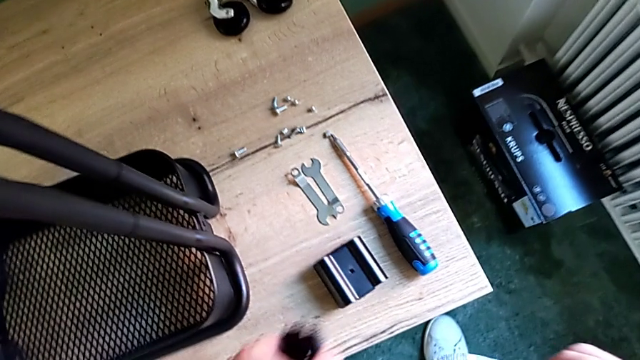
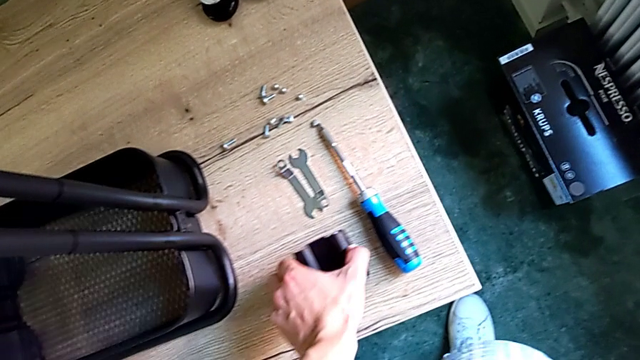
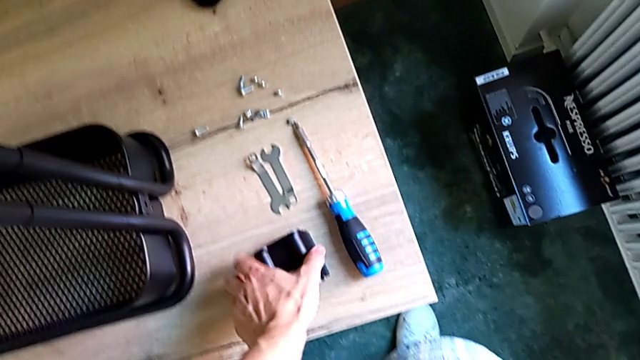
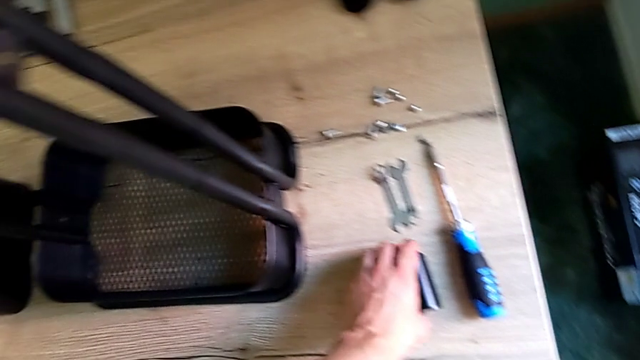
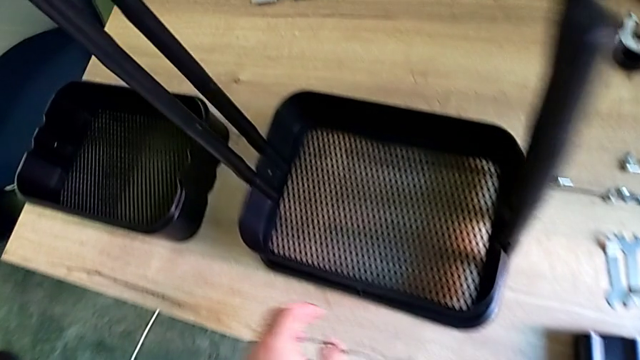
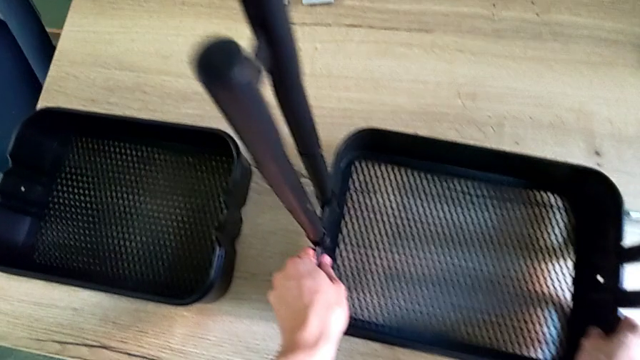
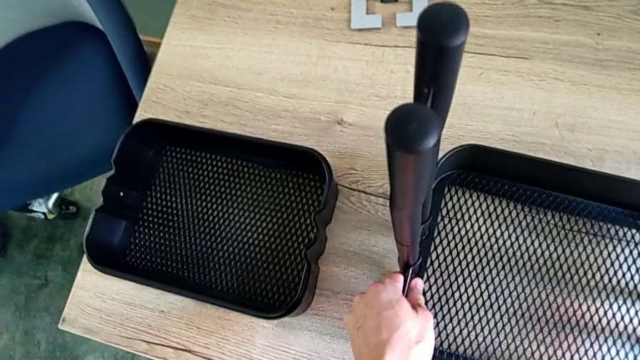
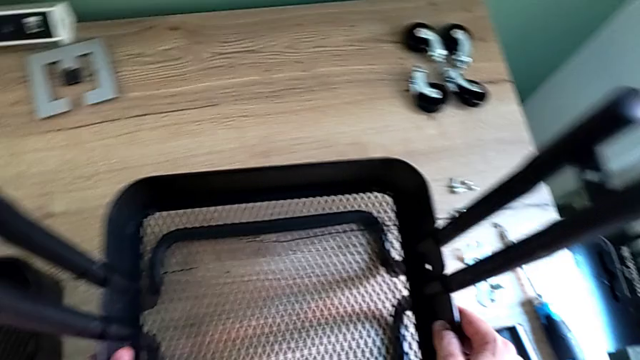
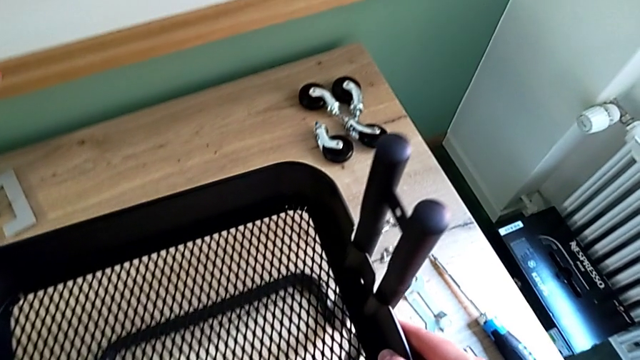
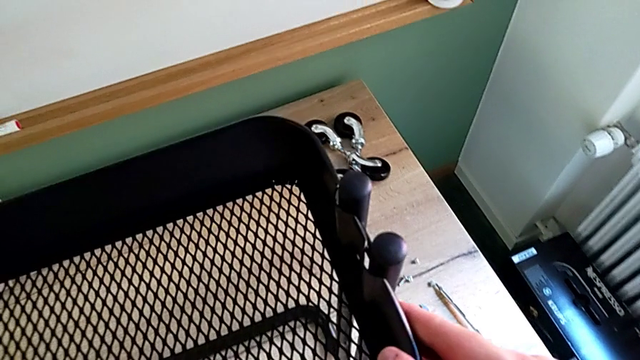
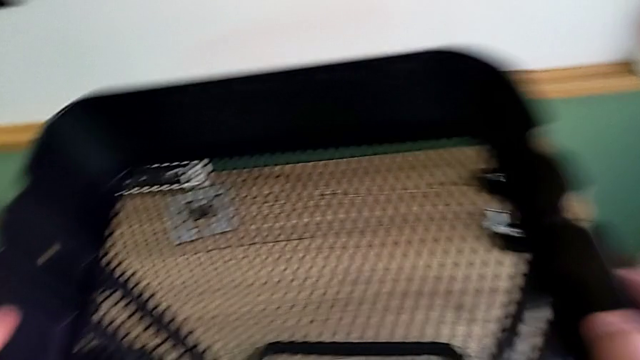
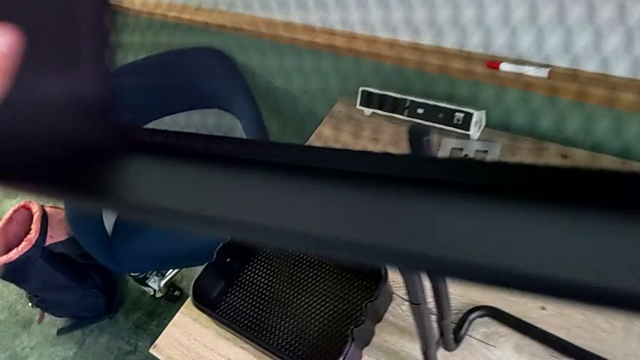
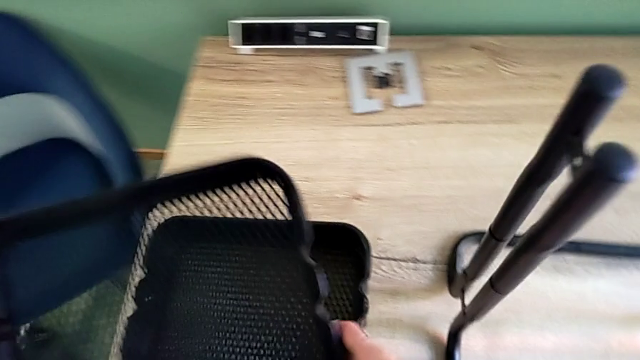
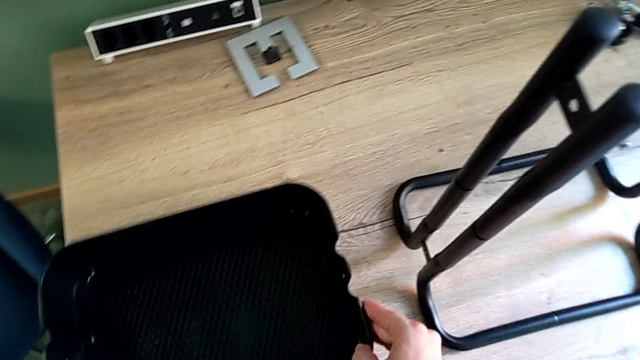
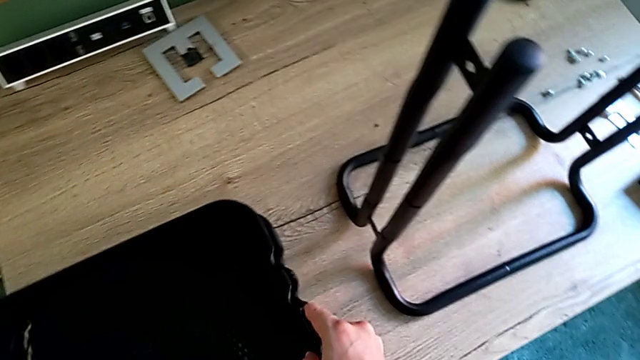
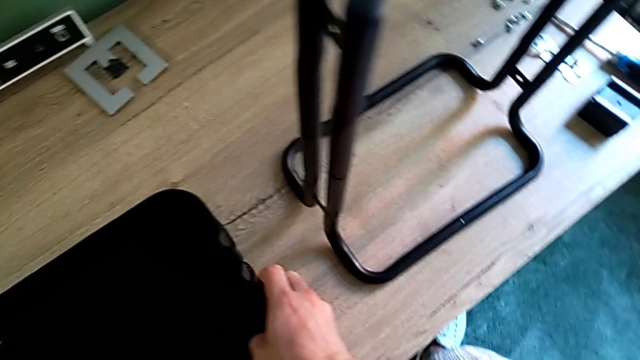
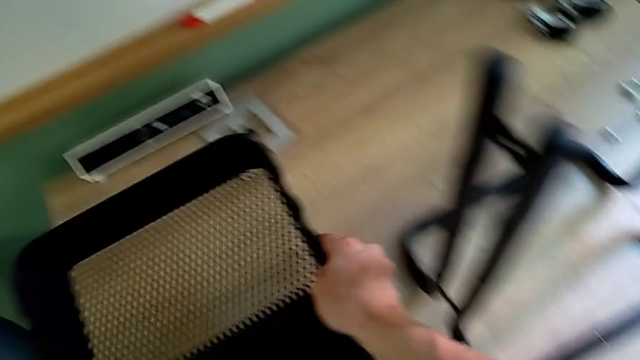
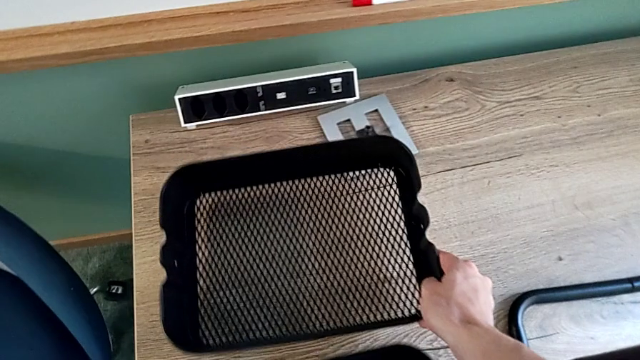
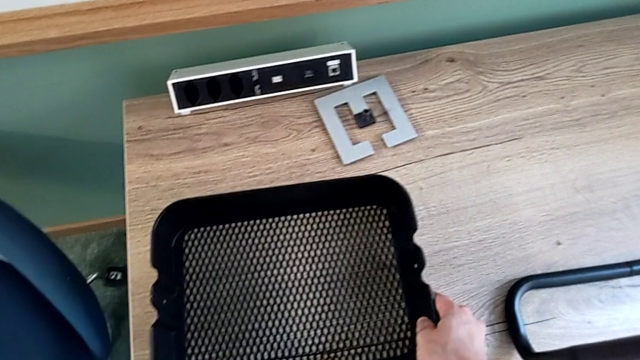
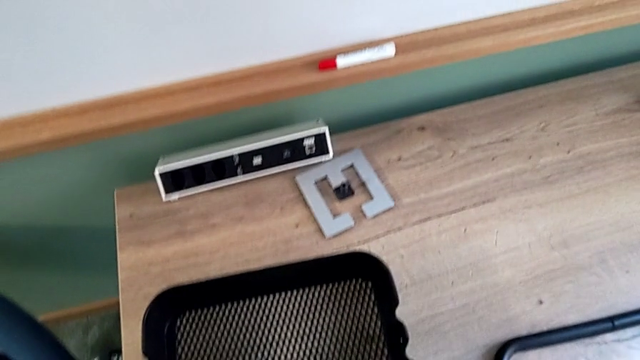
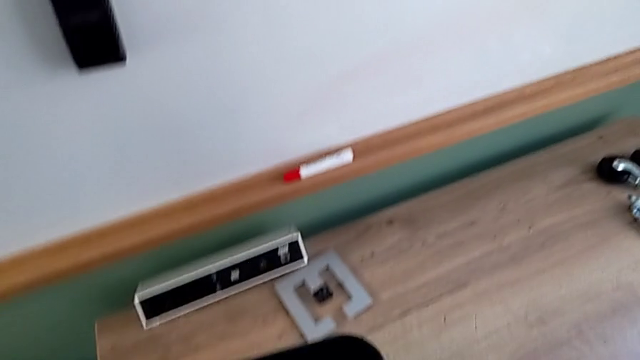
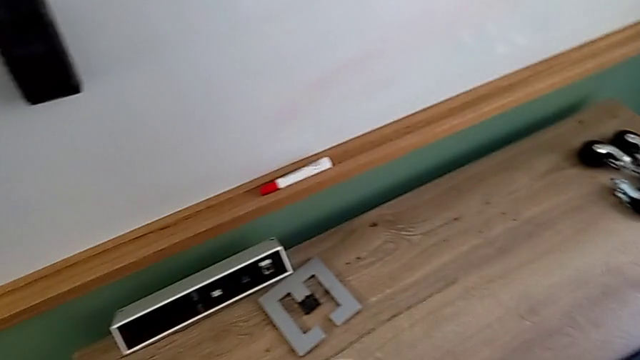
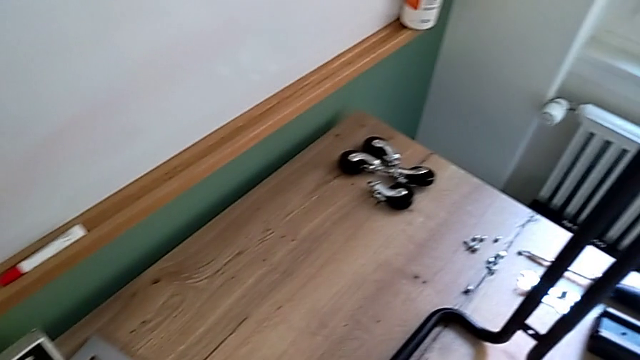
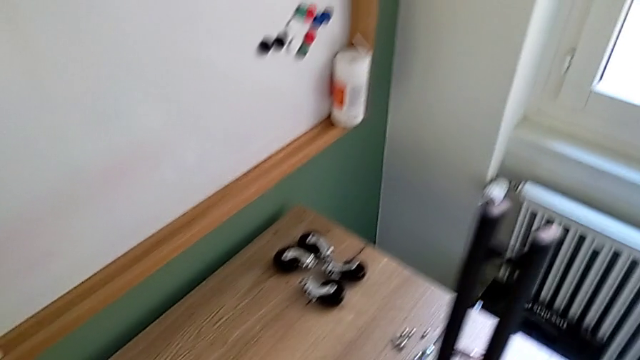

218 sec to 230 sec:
The camera wearer is disassembling the bottom tray of the shelf. They slide the bottom grid tray and place it.

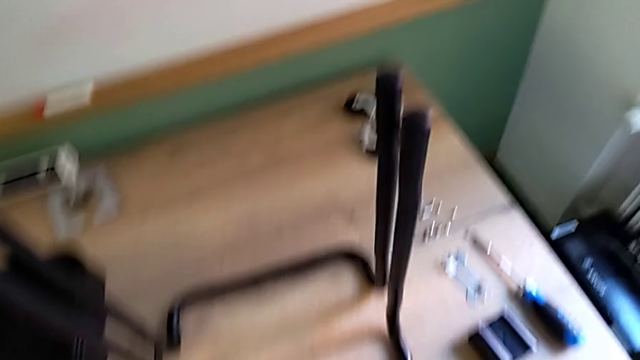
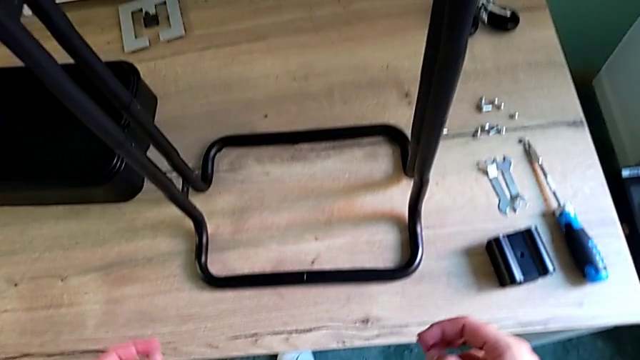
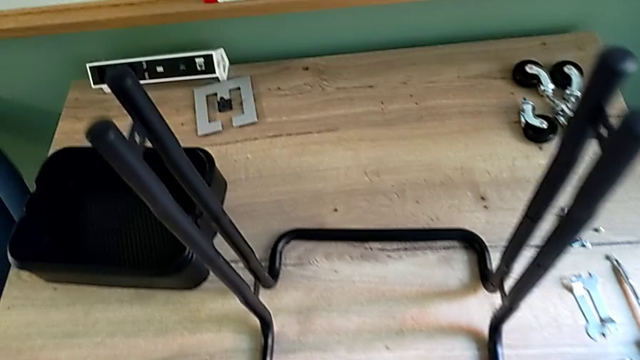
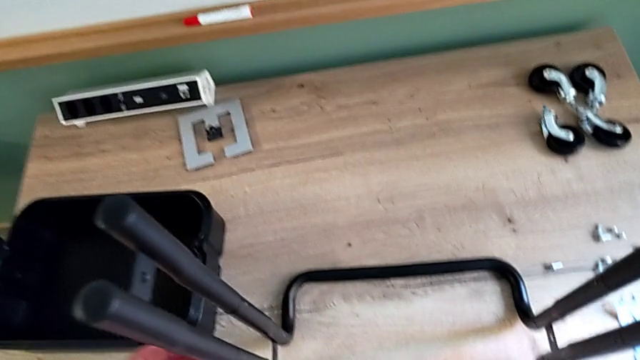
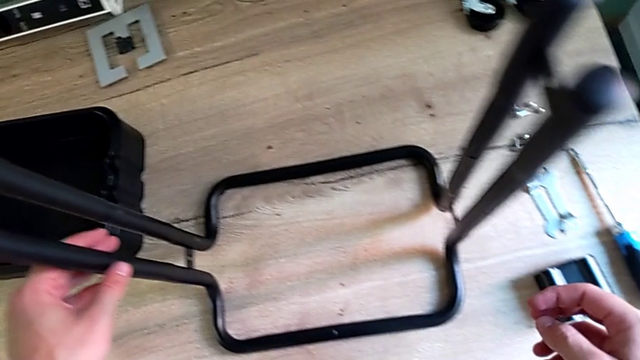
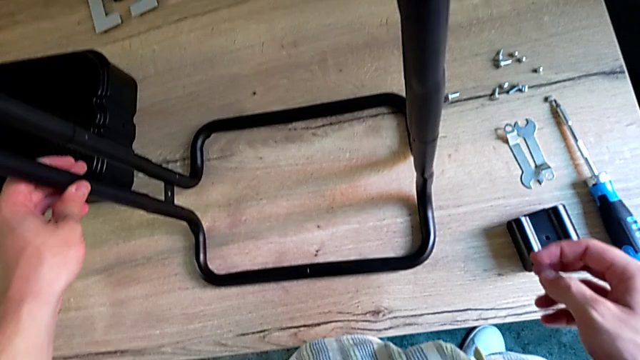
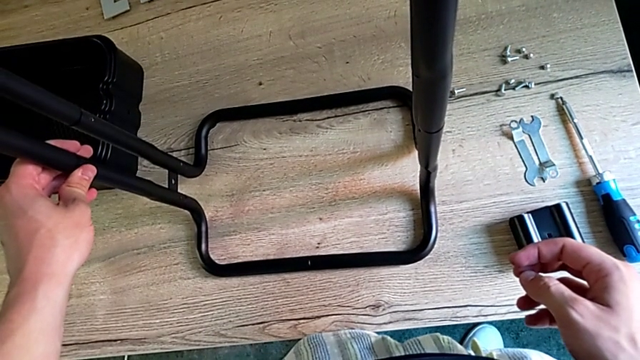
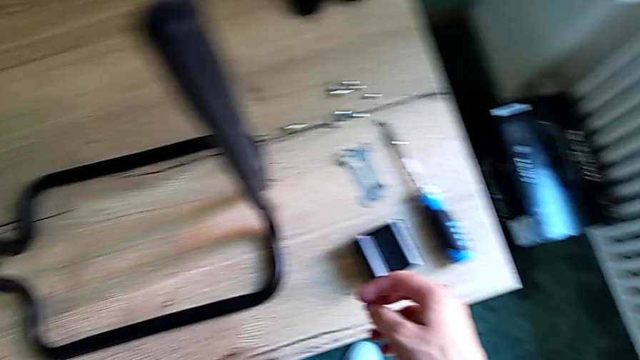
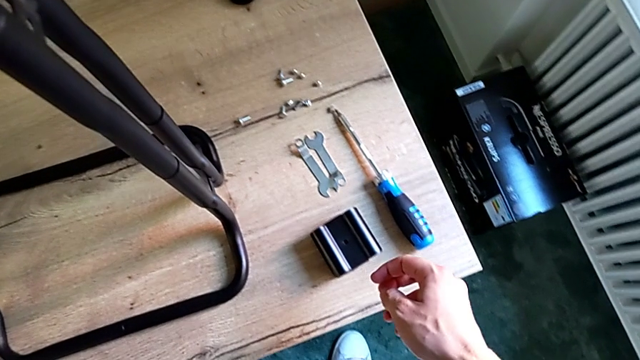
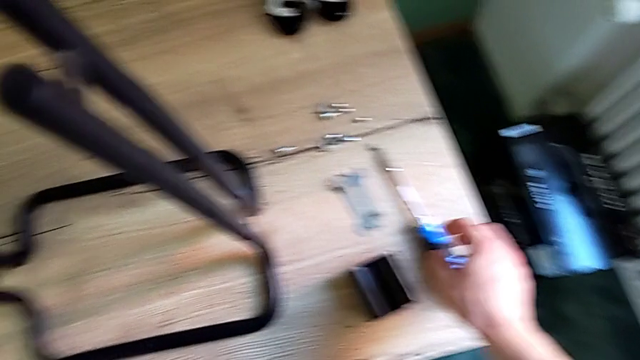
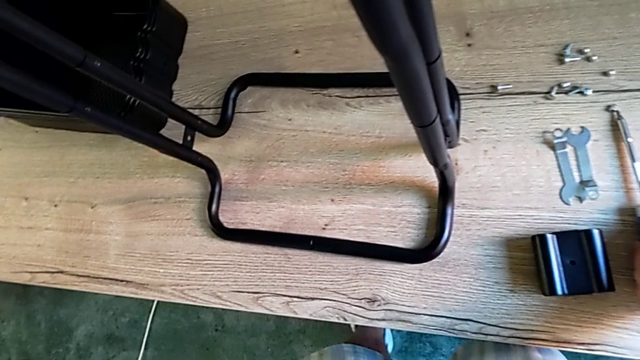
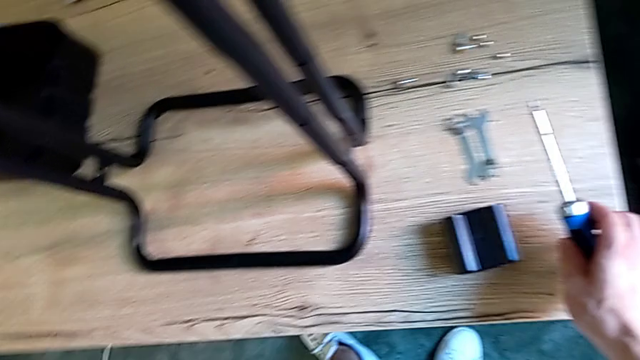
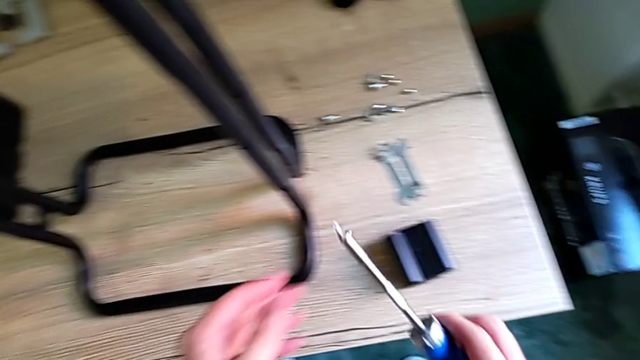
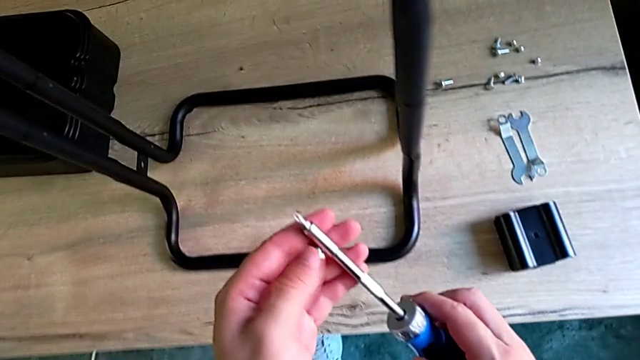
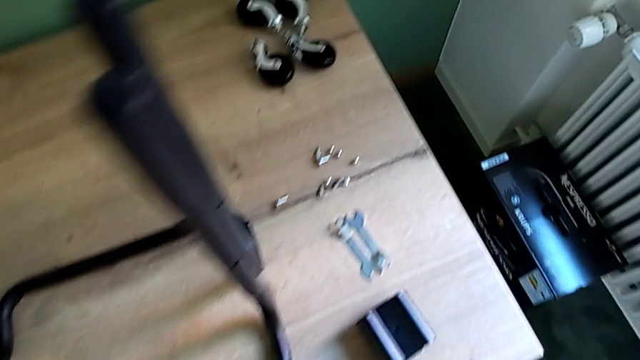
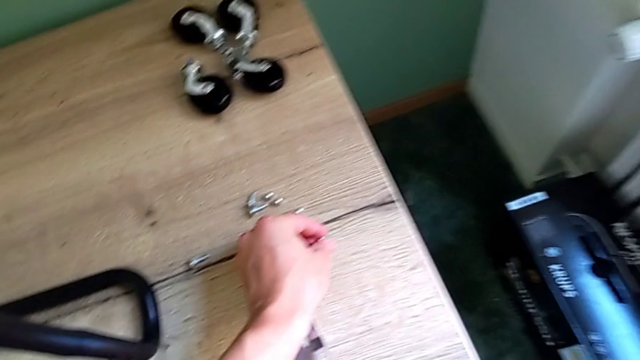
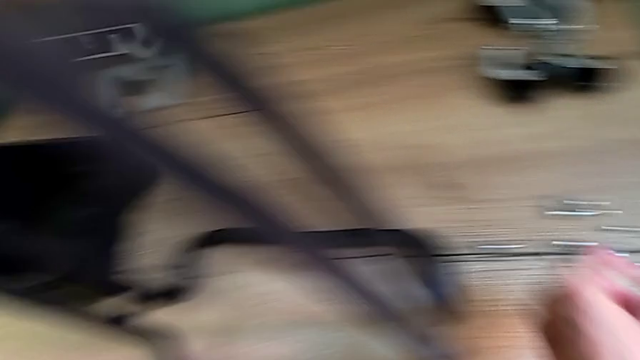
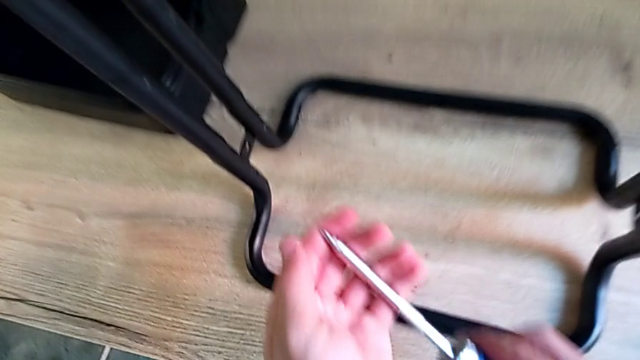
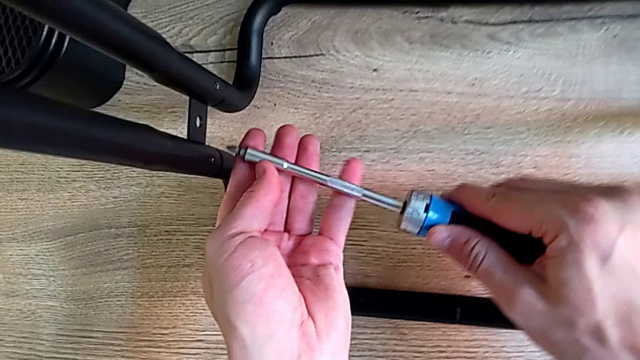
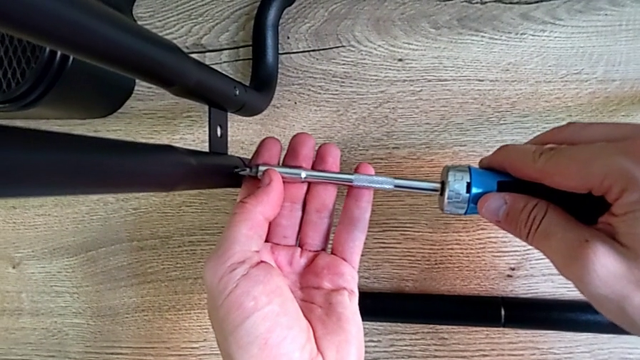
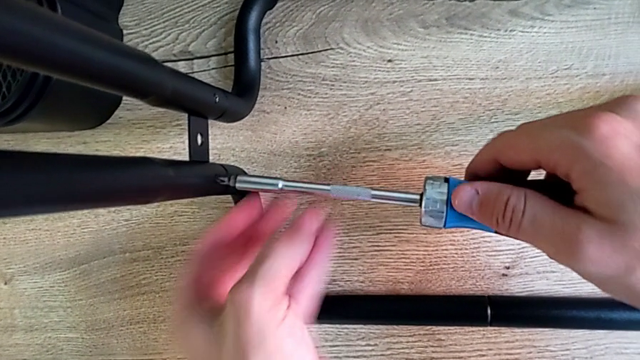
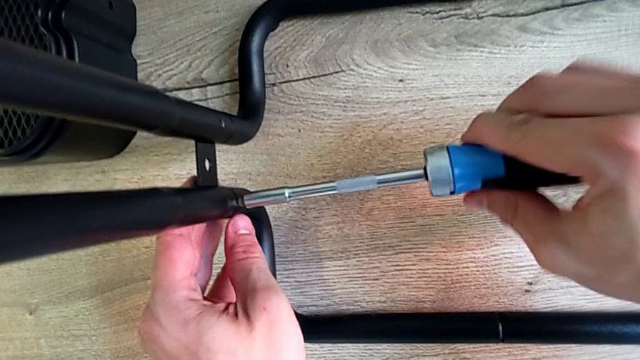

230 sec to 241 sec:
The camera wearer is disassembling the first sidebar. They grab the screwdriver, place the screw and begin to unscrew the screw.
